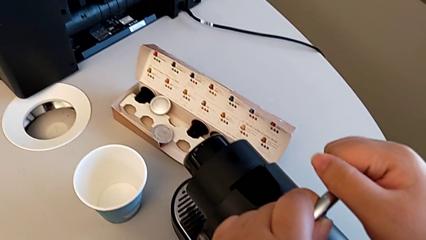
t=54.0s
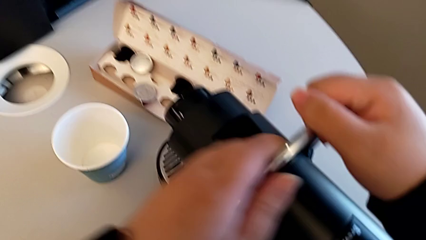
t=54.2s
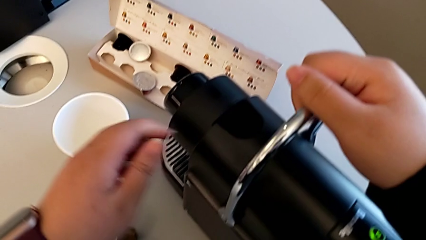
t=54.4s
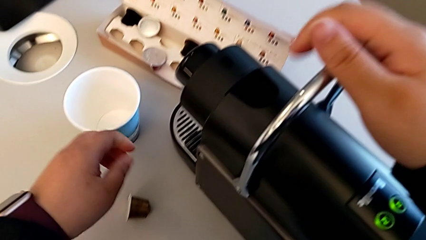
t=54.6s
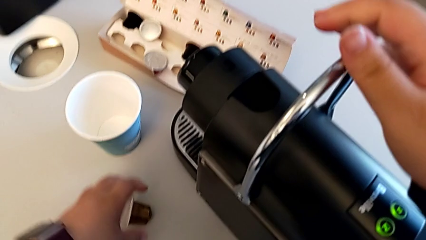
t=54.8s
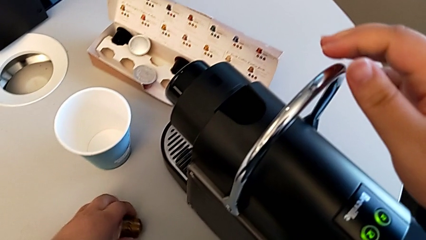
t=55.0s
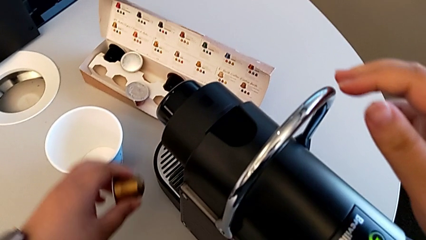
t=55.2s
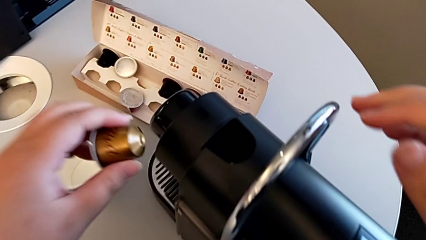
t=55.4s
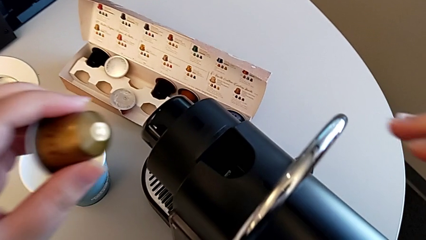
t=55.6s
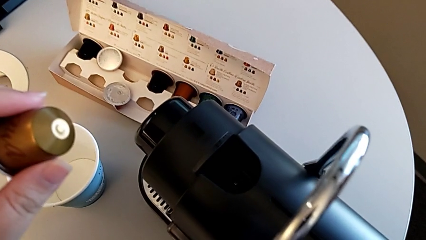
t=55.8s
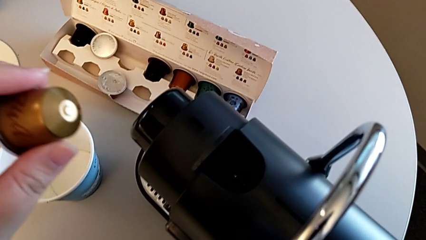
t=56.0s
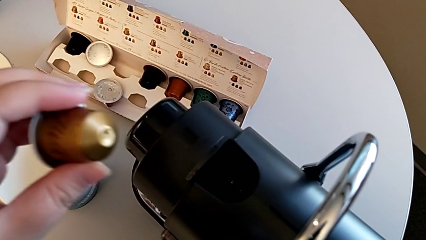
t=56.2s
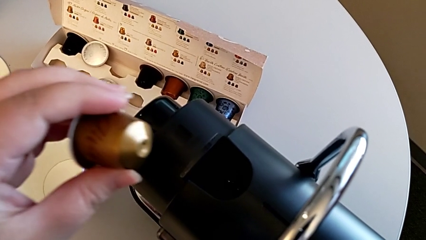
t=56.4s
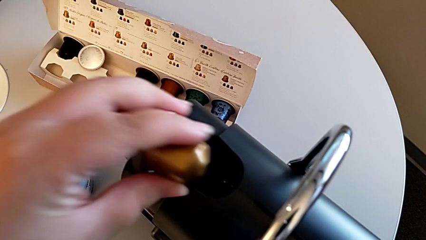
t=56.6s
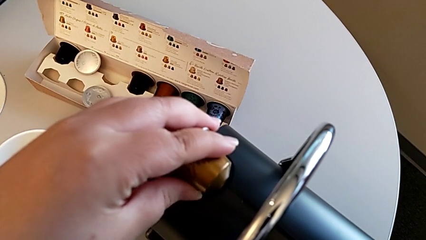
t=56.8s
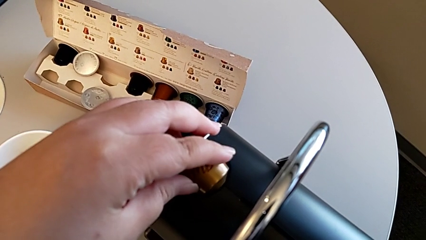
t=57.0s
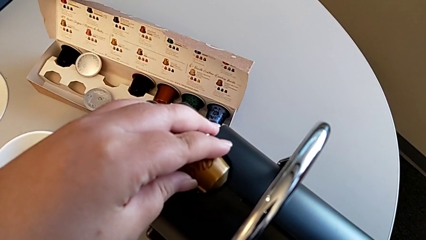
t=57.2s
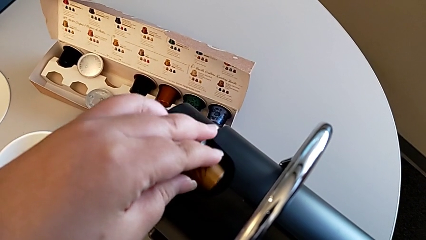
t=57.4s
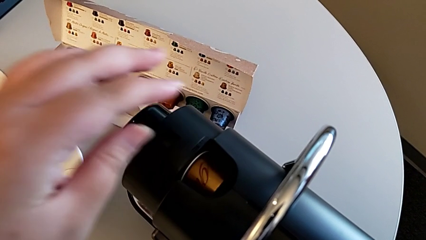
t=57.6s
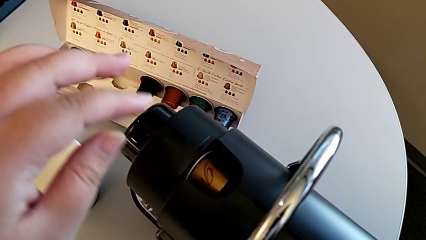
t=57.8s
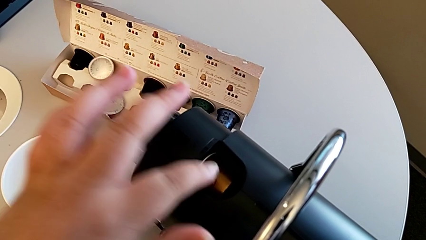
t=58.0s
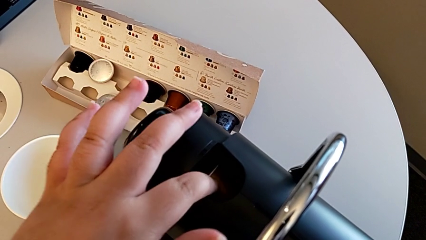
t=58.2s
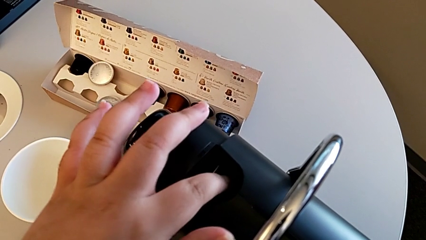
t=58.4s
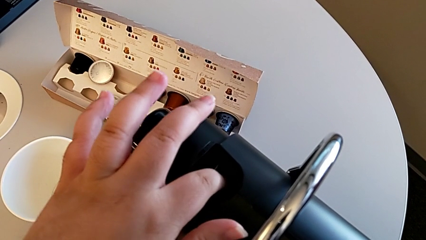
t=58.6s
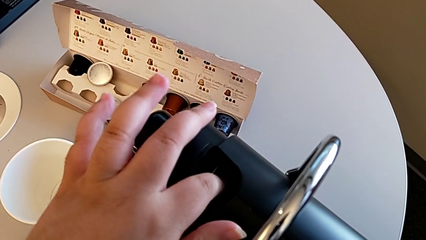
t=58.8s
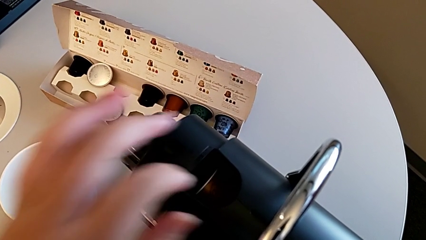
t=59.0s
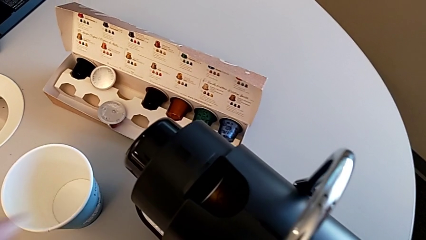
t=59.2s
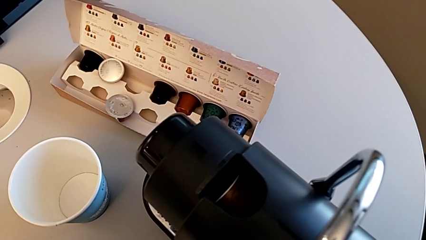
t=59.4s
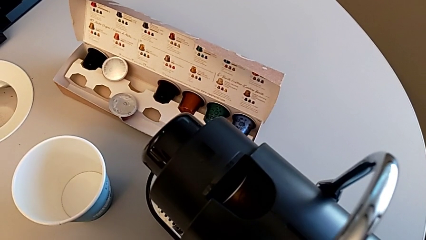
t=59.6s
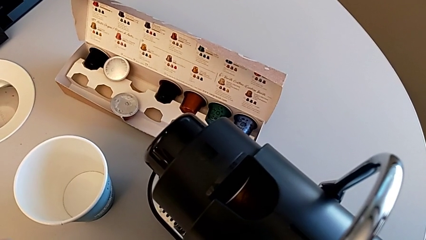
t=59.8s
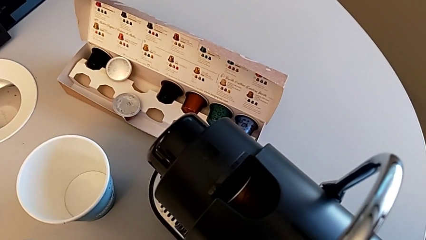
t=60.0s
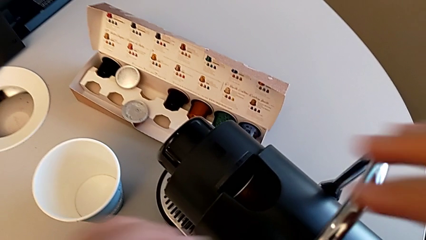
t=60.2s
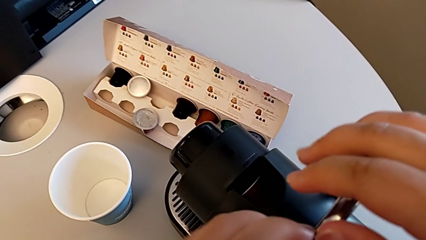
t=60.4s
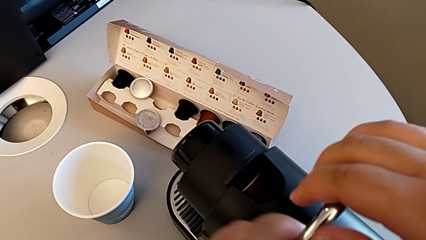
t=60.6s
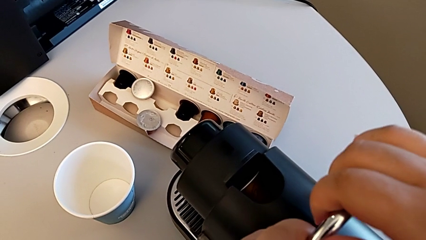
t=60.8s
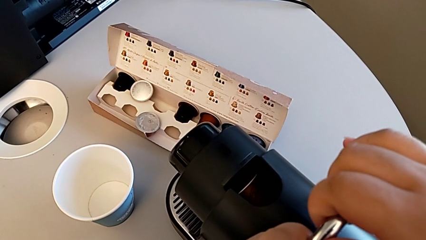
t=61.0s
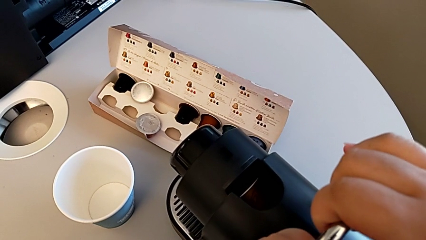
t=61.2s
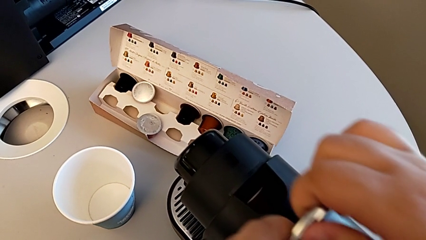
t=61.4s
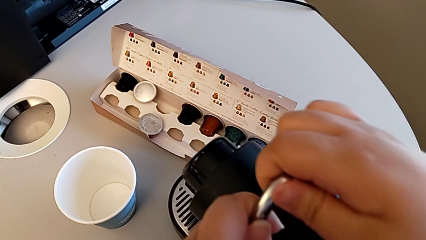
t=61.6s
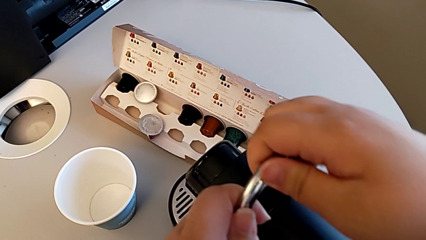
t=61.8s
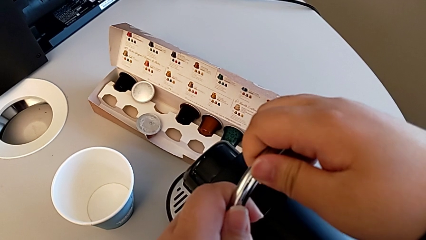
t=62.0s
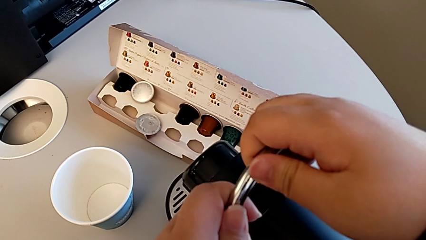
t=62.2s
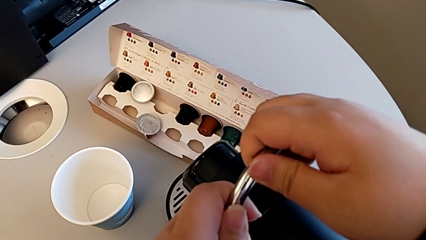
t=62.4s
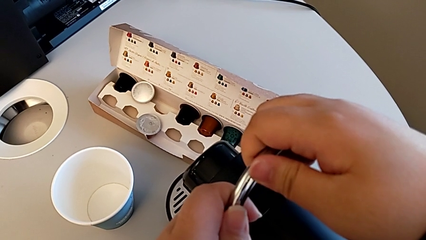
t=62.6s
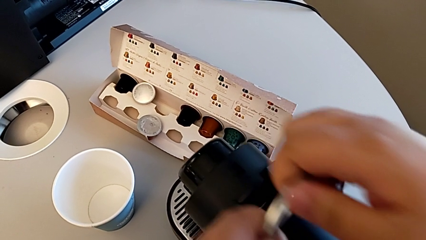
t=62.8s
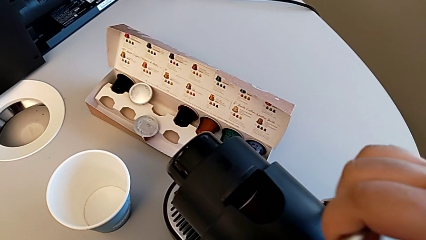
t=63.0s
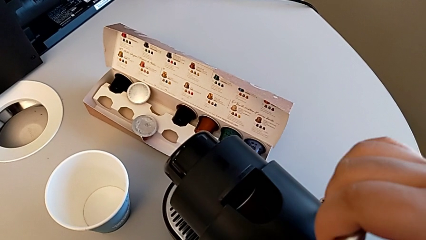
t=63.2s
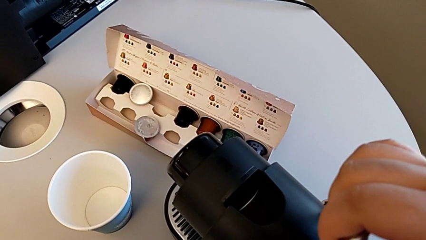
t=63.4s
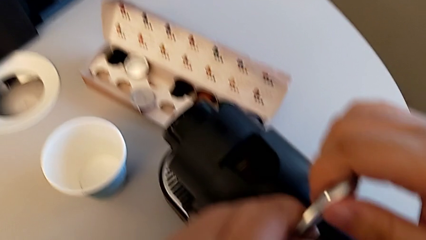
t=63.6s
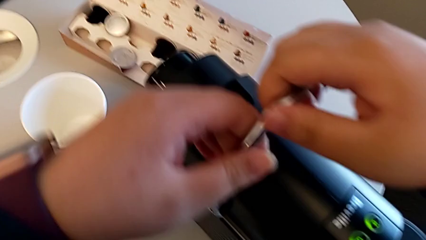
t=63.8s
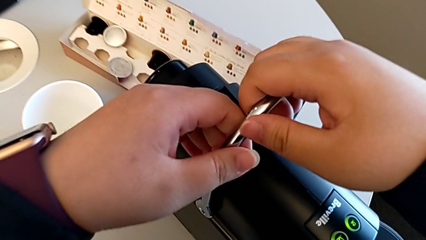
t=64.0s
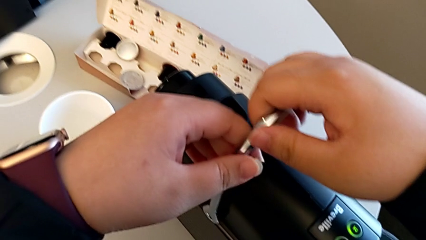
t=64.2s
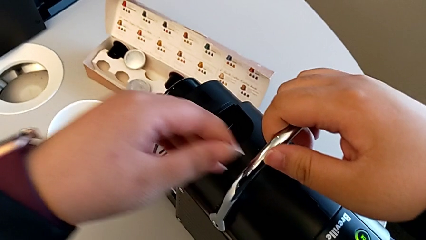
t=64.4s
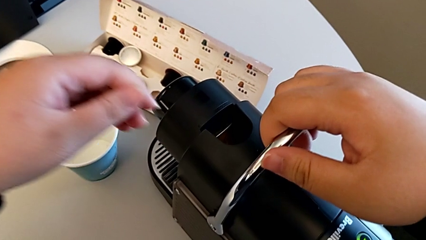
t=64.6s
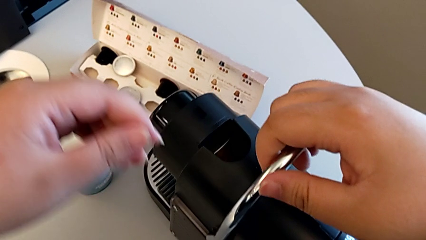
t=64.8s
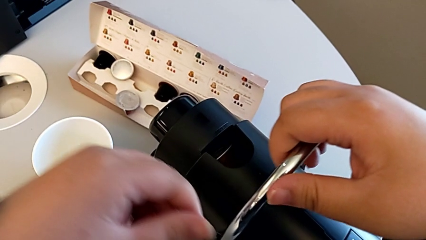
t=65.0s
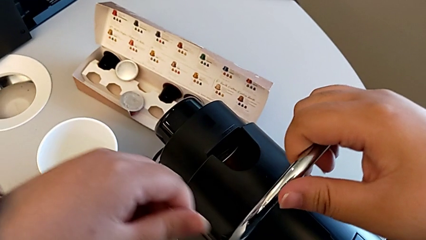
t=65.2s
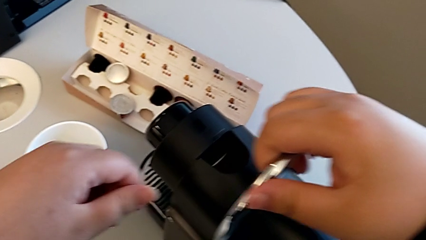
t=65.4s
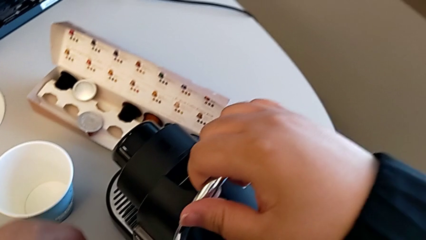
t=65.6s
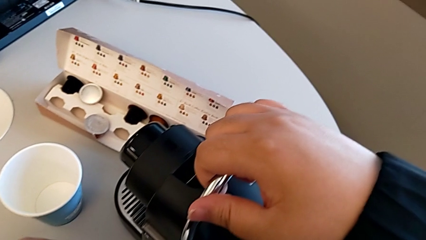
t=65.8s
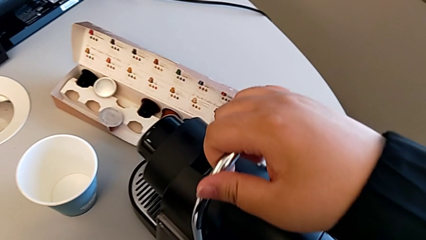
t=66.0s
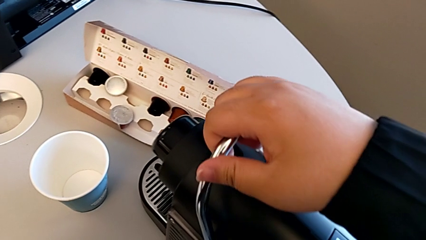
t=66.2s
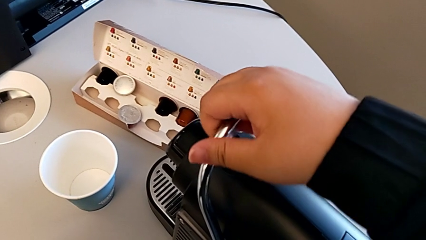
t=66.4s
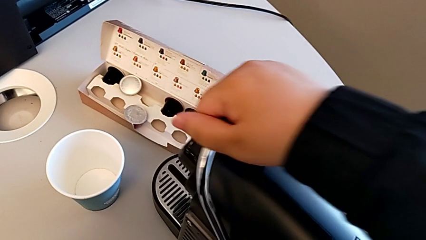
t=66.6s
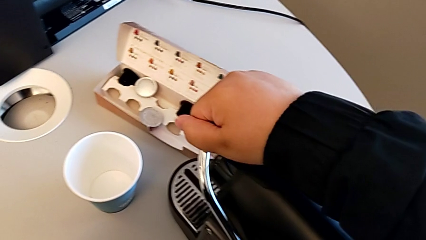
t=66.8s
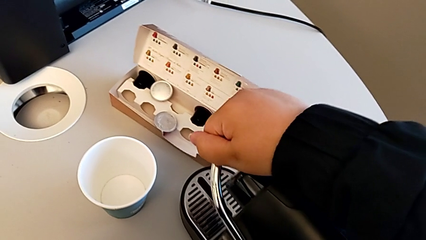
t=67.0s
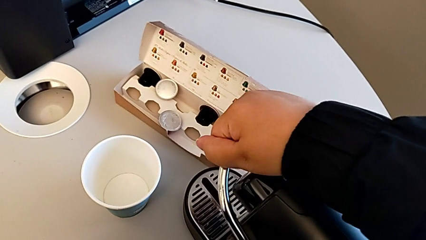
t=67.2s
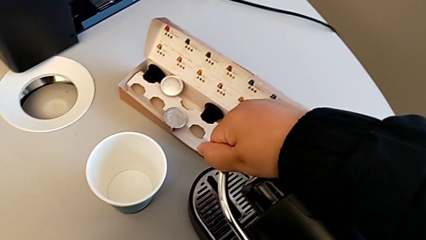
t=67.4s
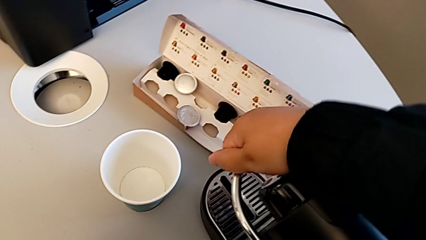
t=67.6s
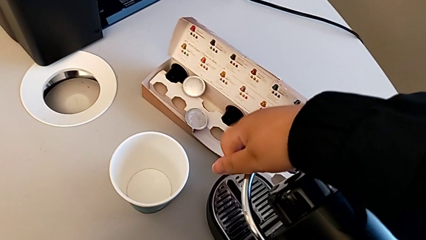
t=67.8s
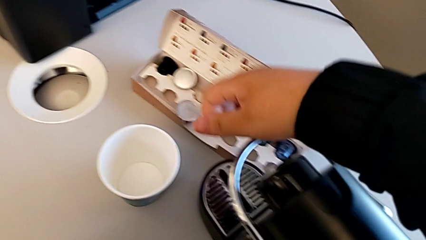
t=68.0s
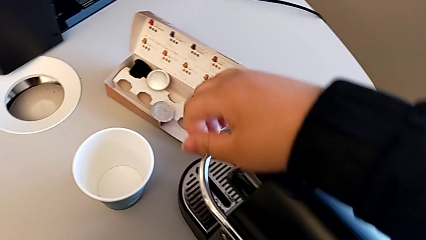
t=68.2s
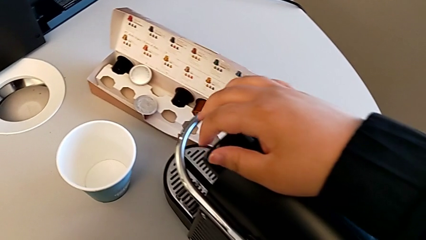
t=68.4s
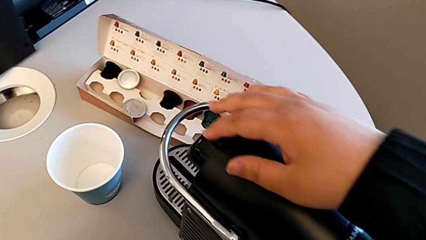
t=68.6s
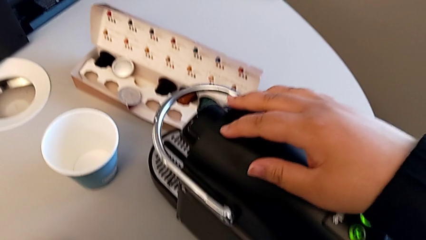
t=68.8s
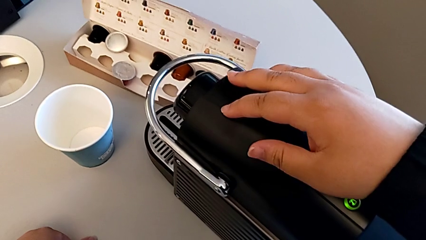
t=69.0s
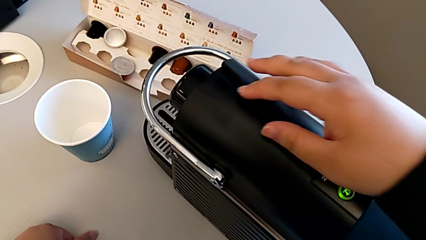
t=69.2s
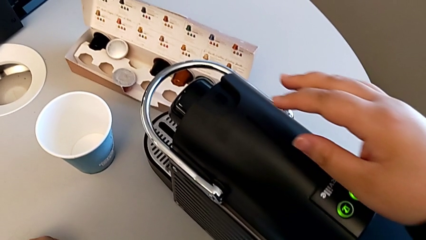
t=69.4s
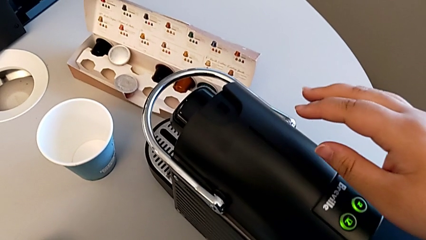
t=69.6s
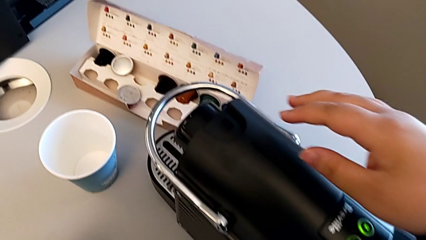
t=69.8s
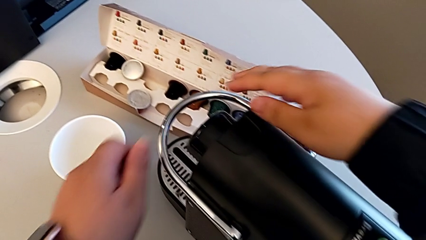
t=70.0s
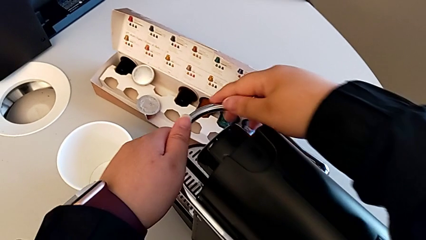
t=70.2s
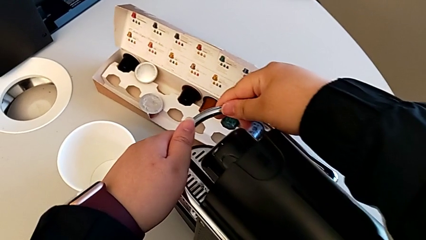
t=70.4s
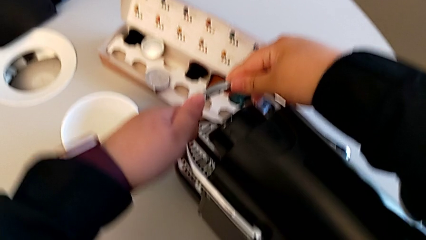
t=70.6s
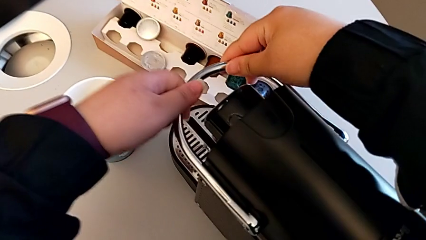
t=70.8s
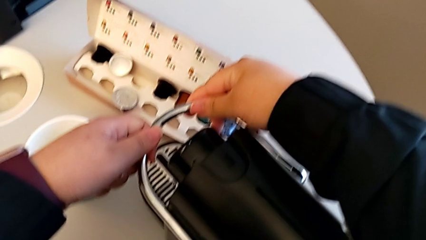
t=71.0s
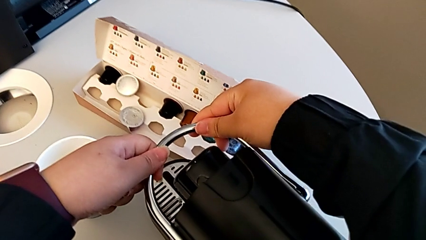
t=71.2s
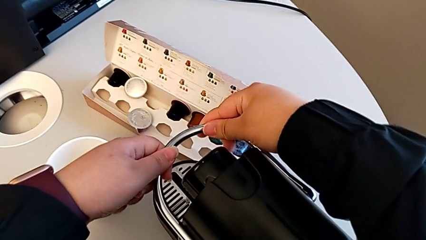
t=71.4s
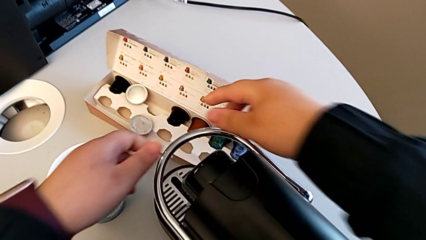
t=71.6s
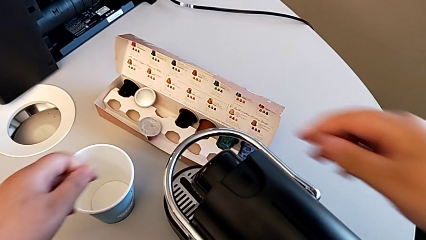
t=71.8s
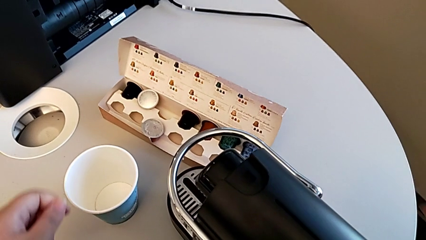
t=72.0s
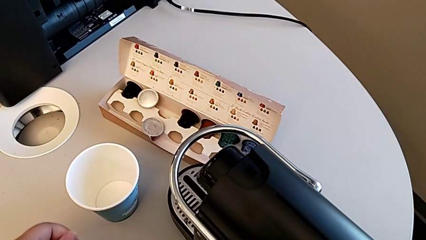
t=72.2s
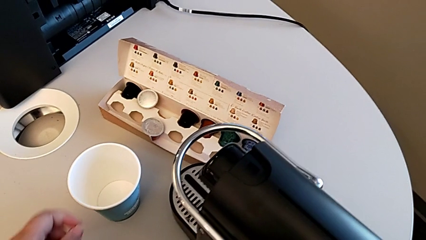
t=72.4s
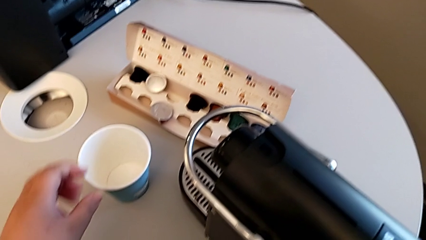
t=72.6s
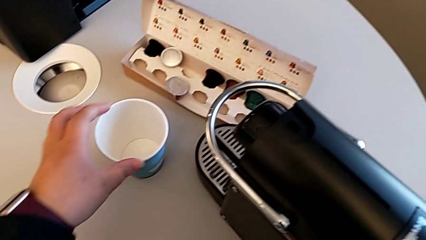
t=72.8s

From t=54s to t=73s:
The camera wearer is making a coffee. They lift the coffee capsule, approach the espresso machine and insert the coffee capsule, all with the left hand. They approach the lever, grab it, push it, pull it, push it, approach it and adjust it, all with the right hand. They approach the cup with the left hand.
